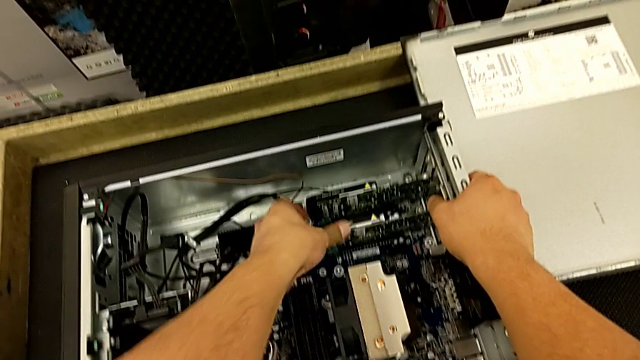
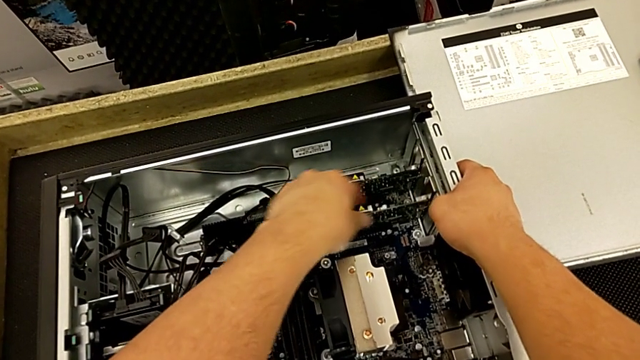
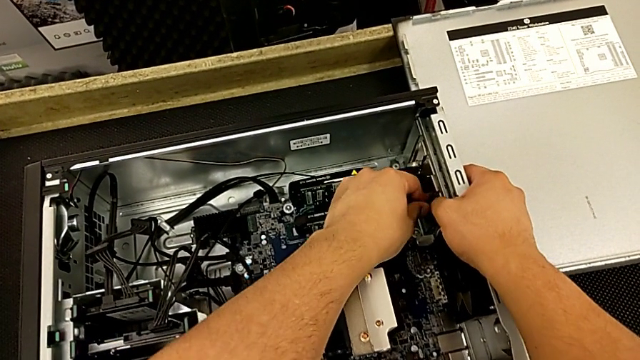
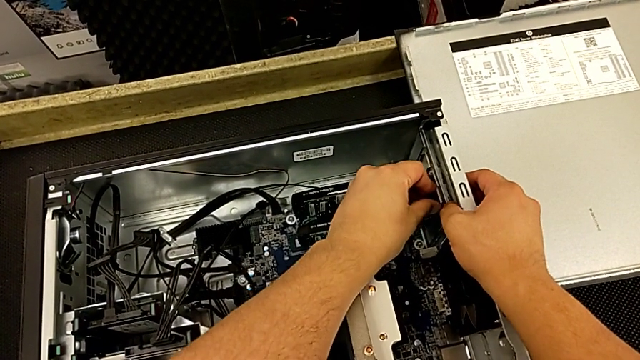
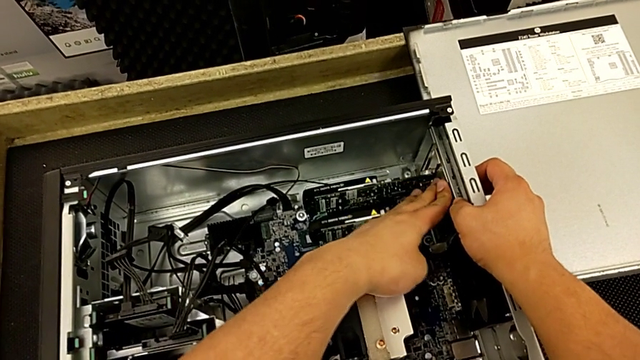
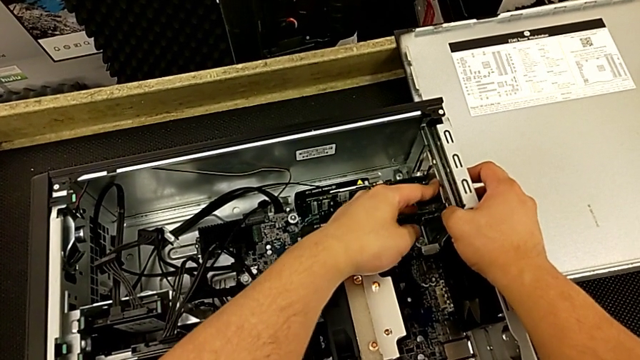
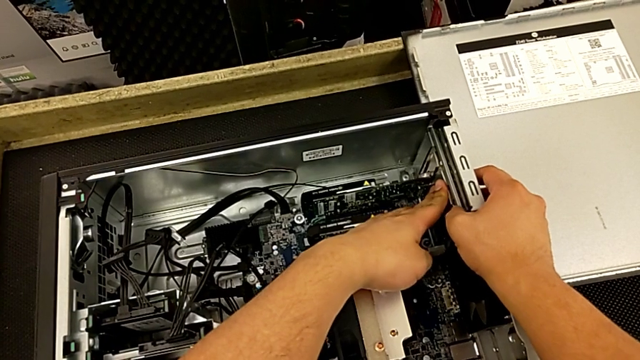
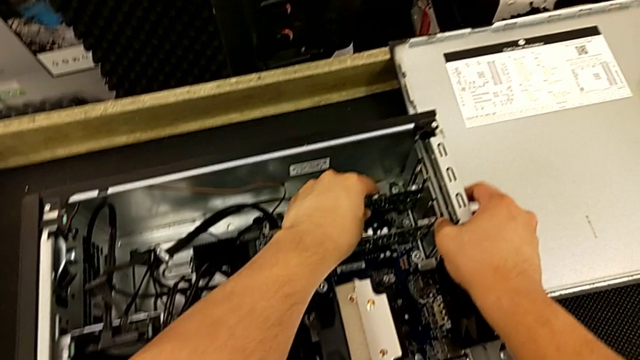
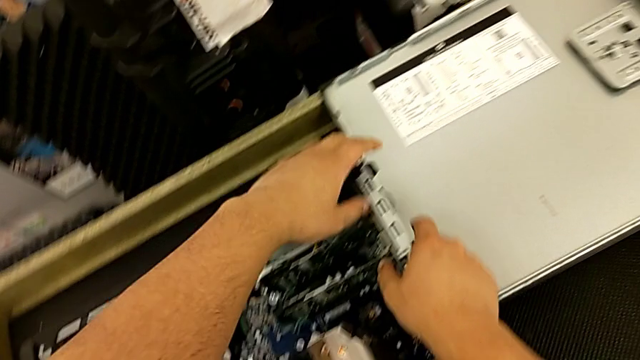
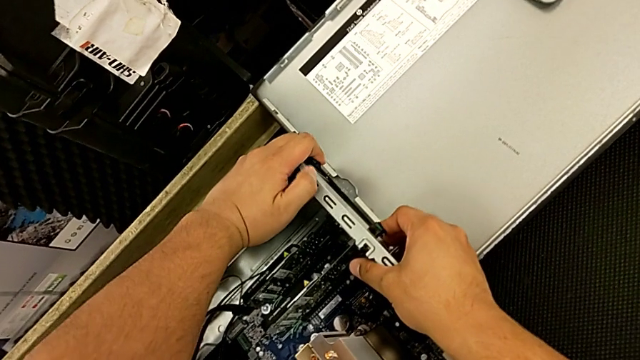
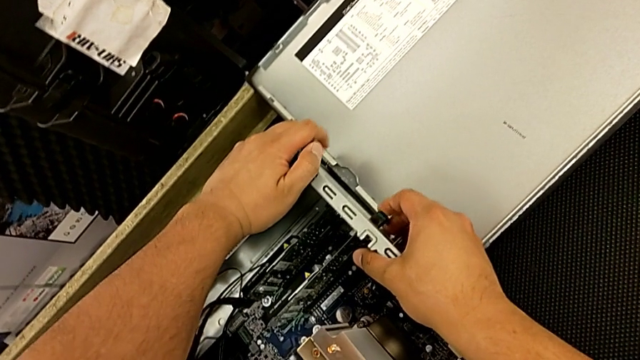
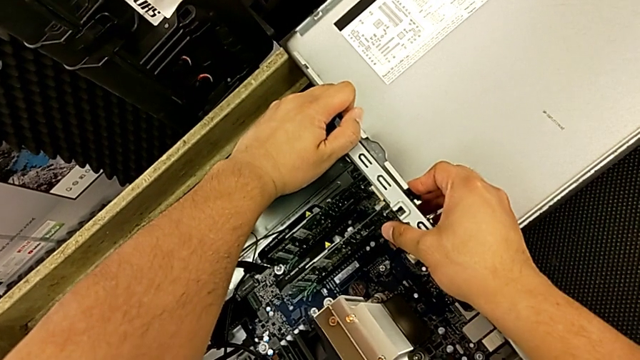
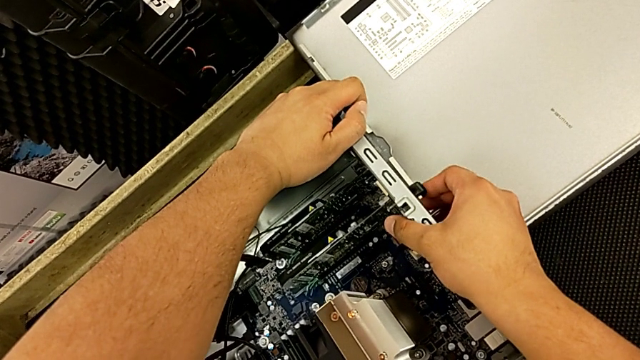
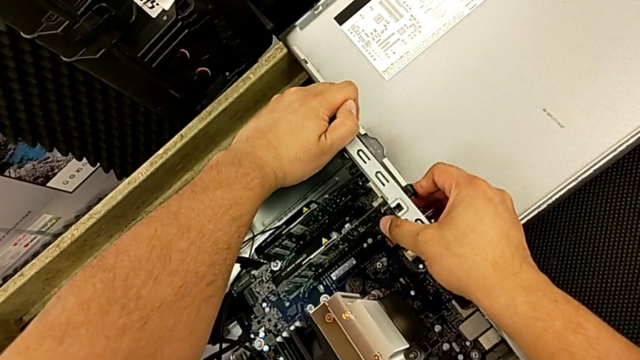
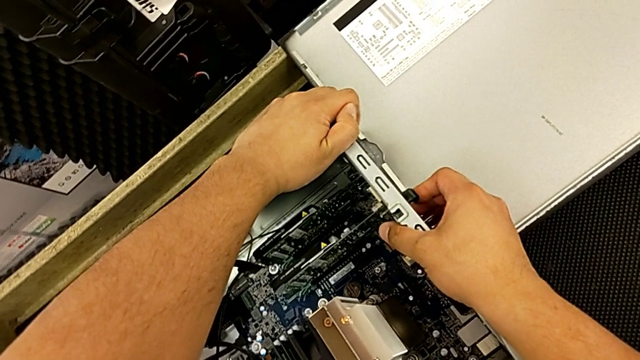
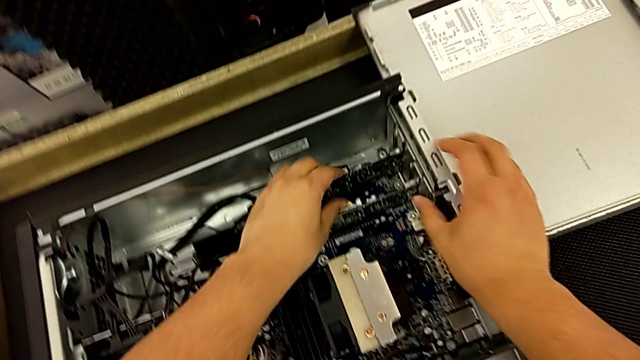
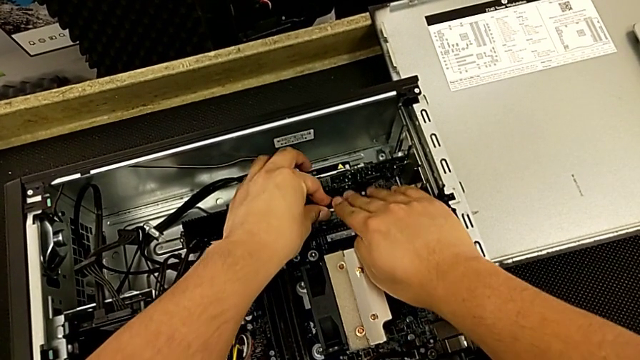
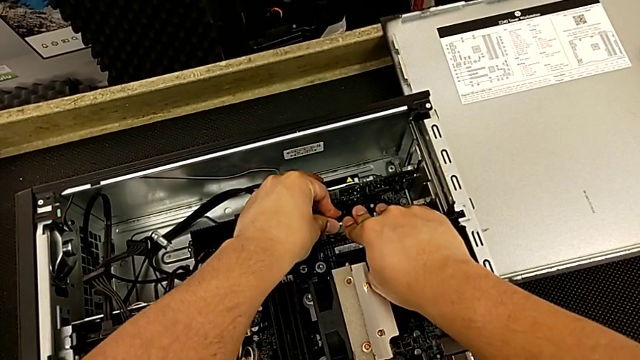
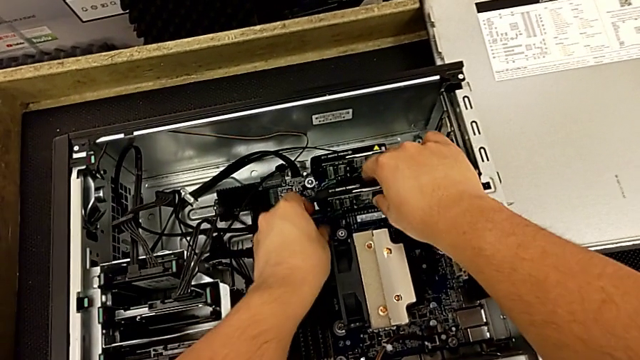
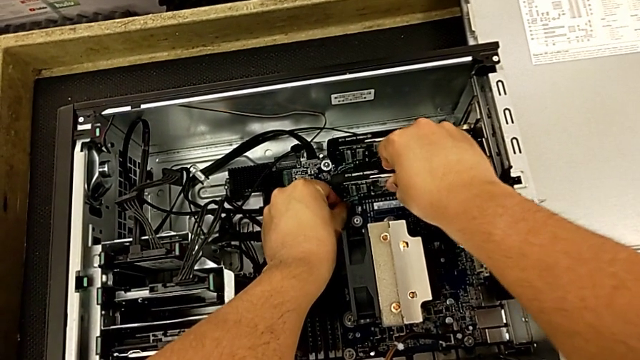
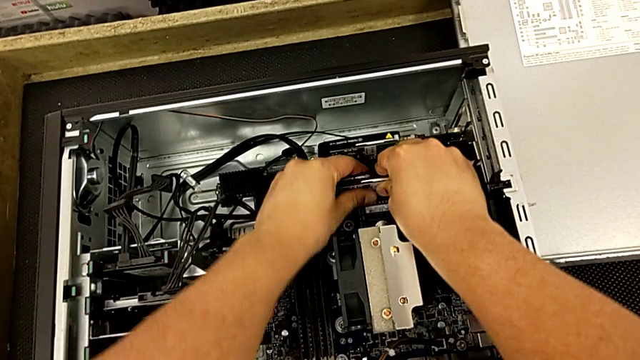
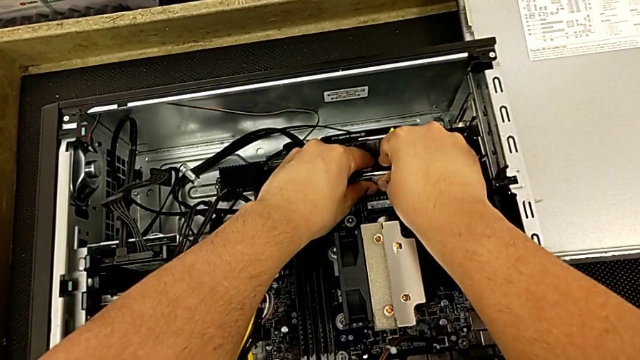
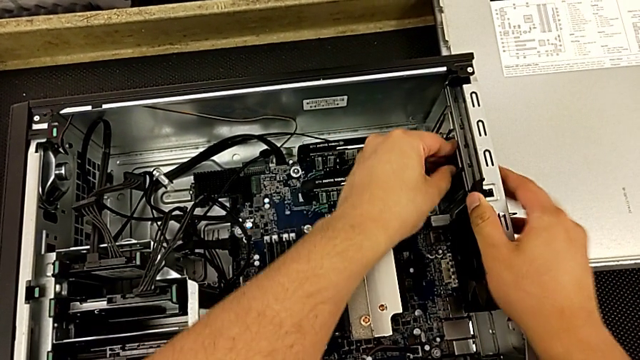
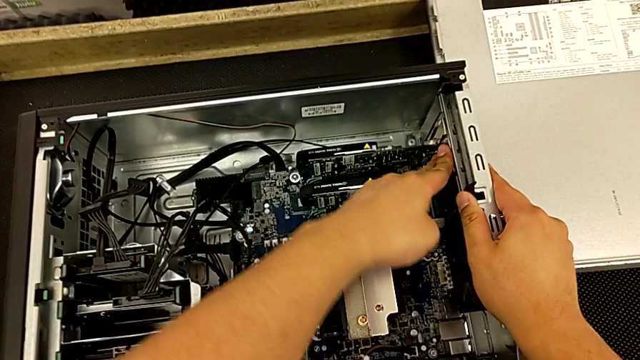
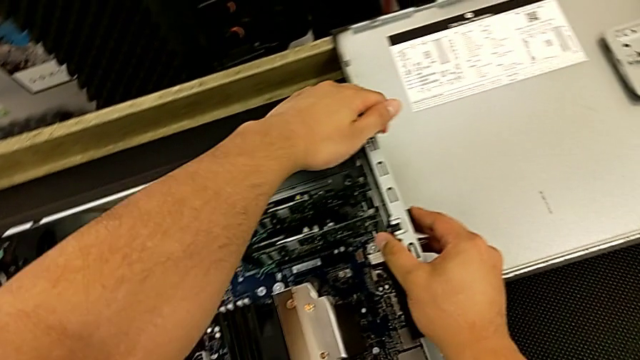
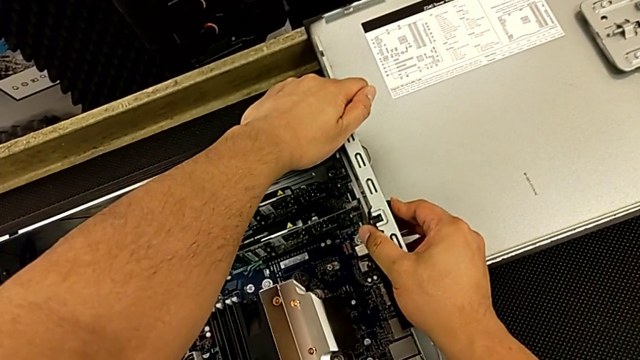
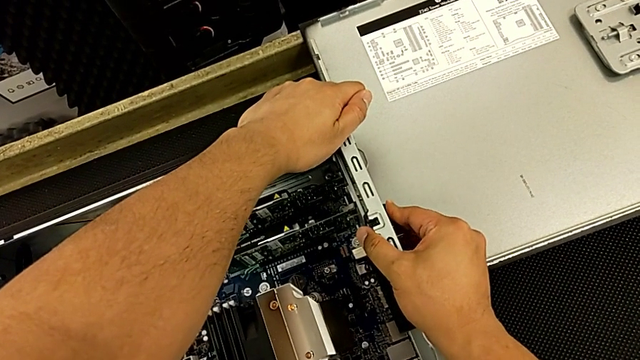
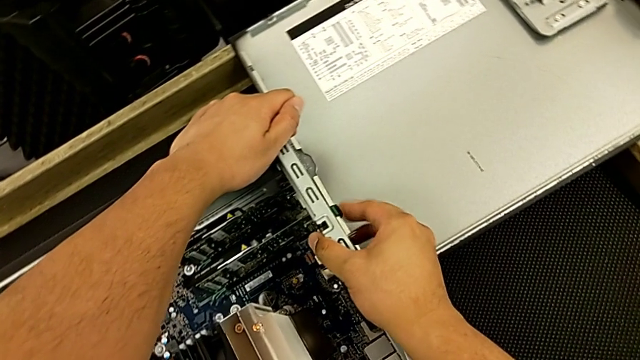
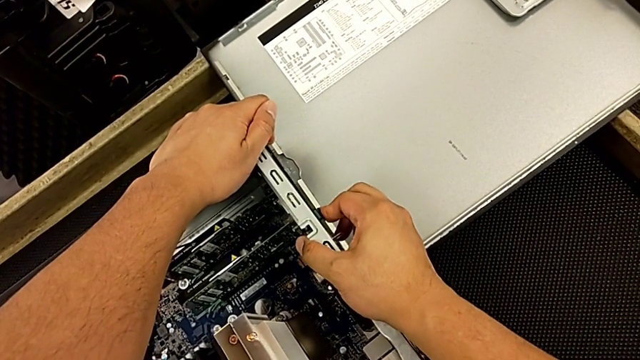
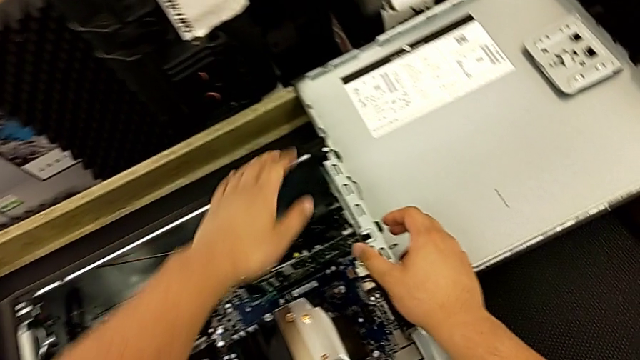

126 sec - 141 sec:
The camera wearer is inserting the second graphic card into the motherboard. They keep touching the second graphic card, press the computer tab, push the graphic card and lock the computer tab.

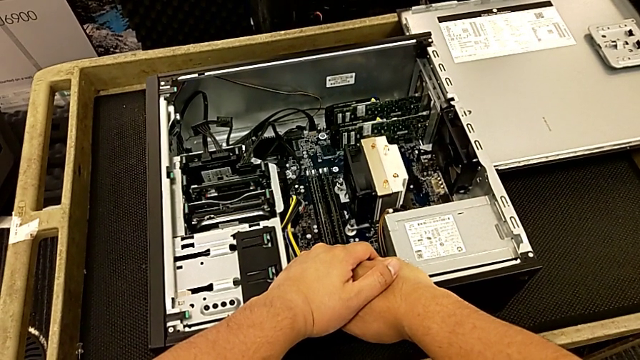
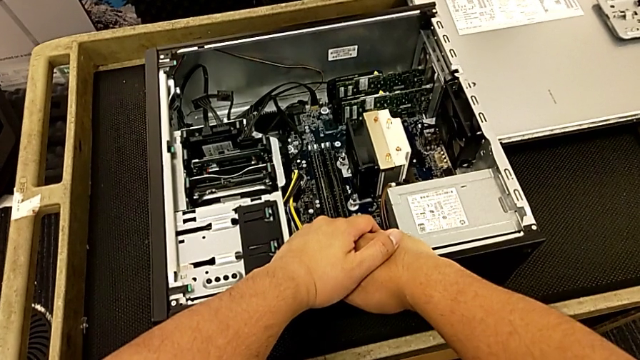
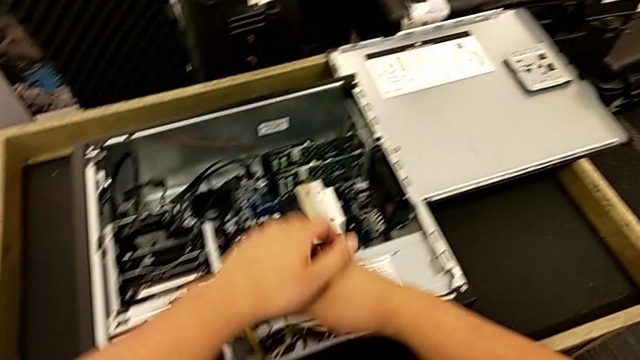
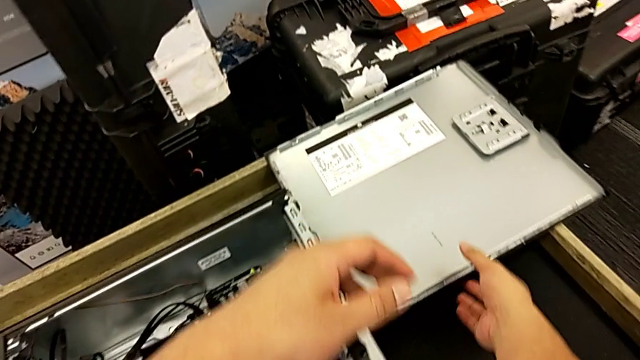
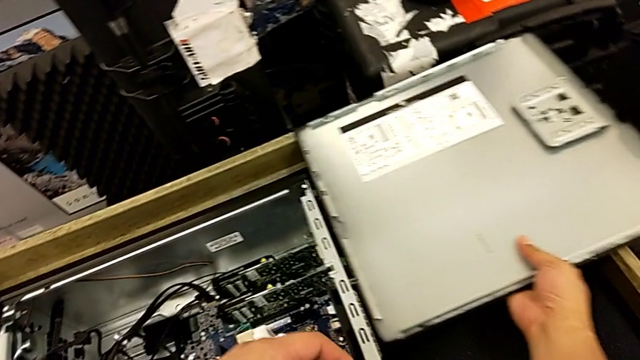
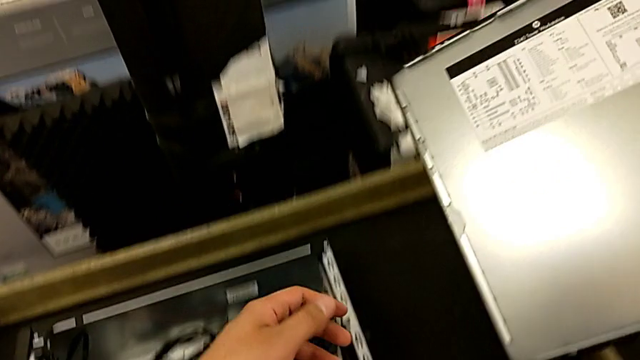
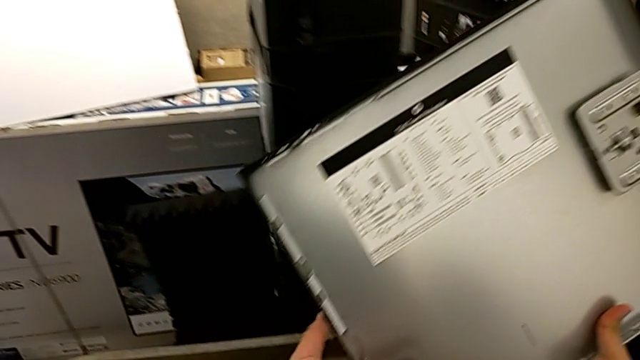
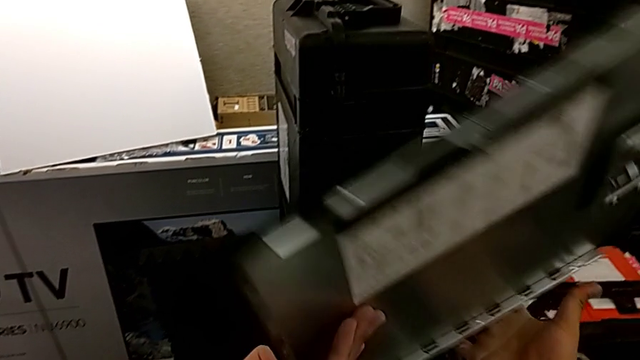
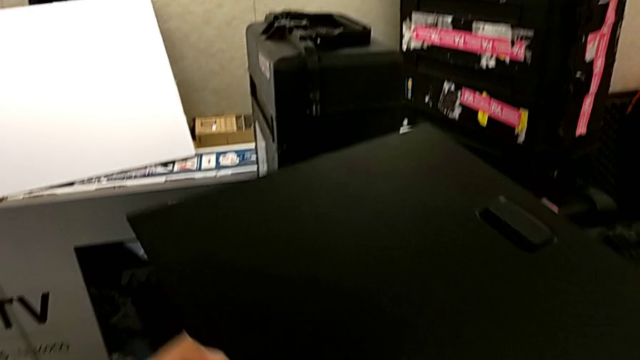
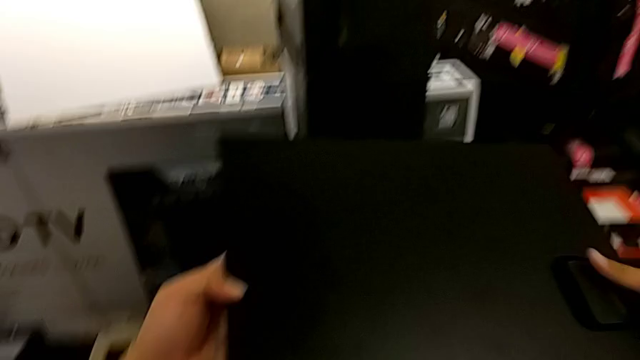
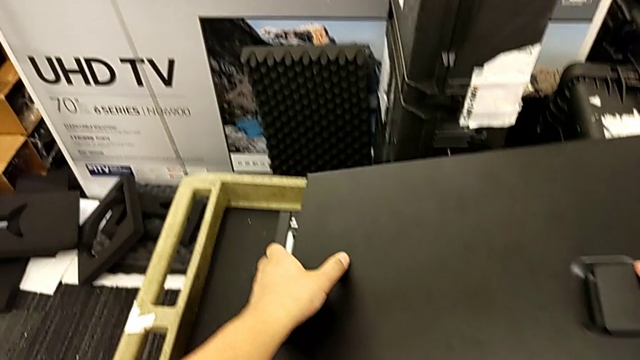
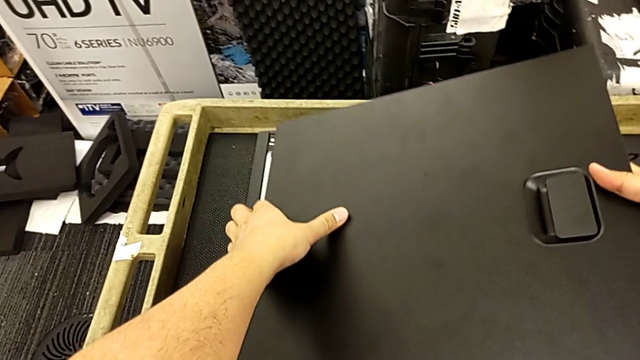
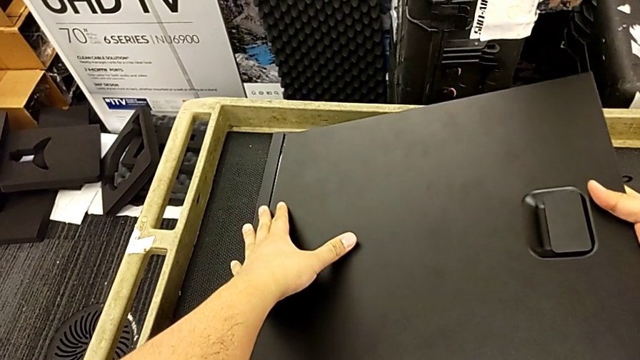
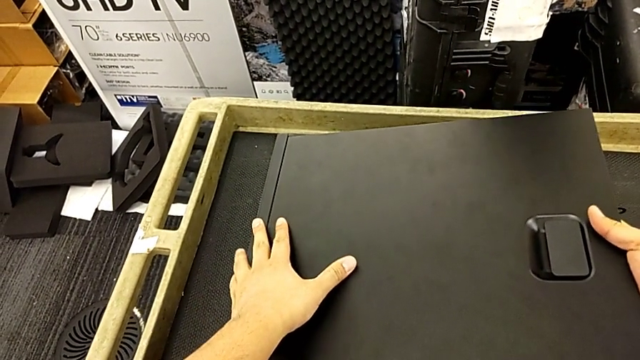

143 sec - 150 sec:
The camera wearer is installing the cover to the computer tower. They grab the cover and begin to place it.
